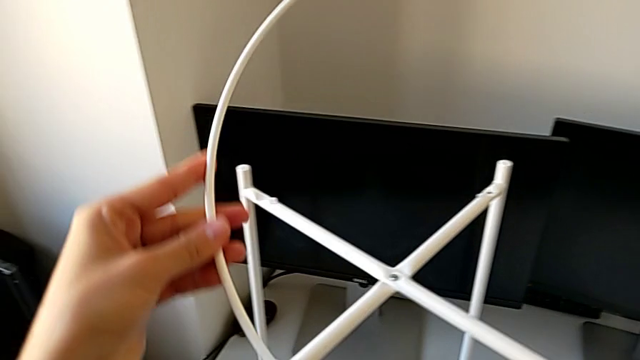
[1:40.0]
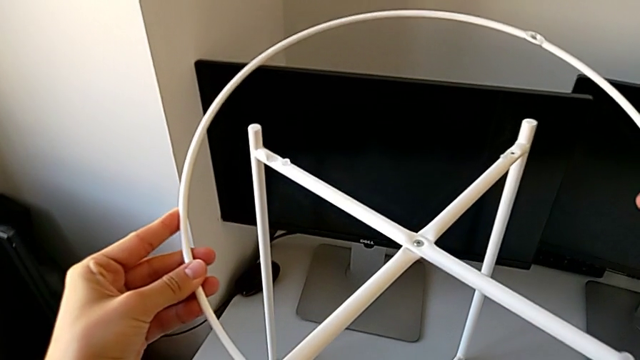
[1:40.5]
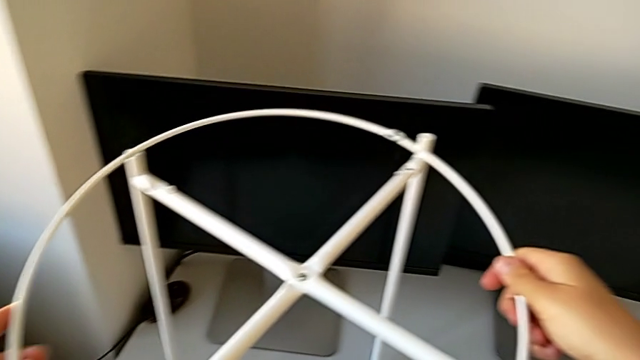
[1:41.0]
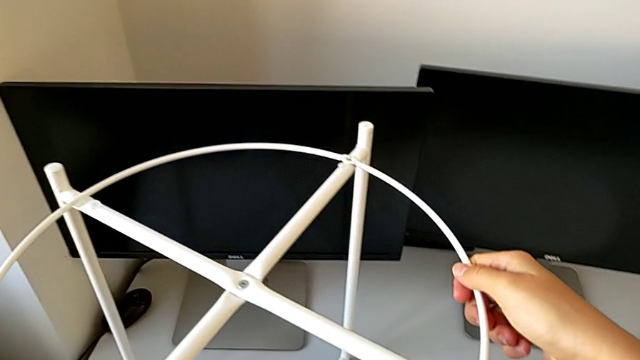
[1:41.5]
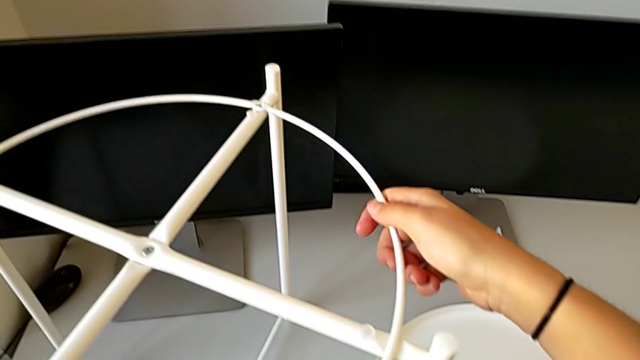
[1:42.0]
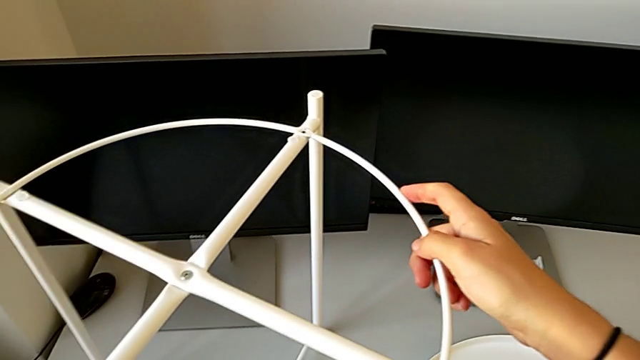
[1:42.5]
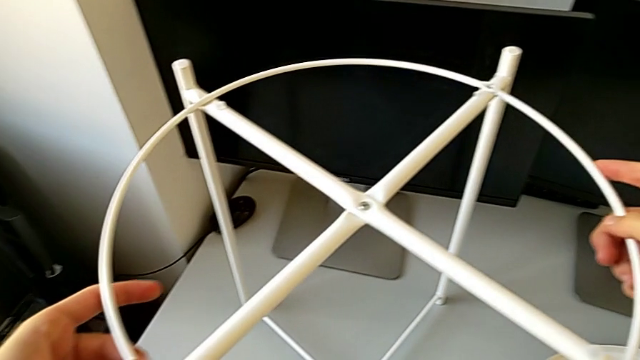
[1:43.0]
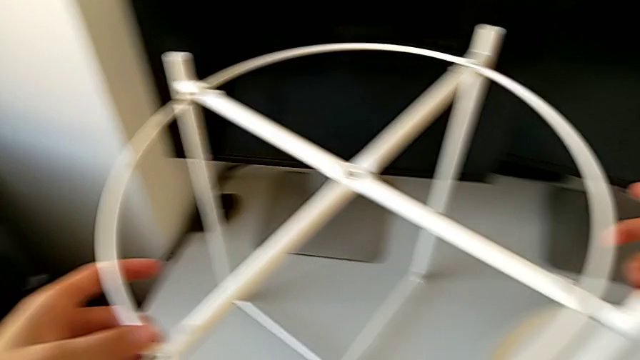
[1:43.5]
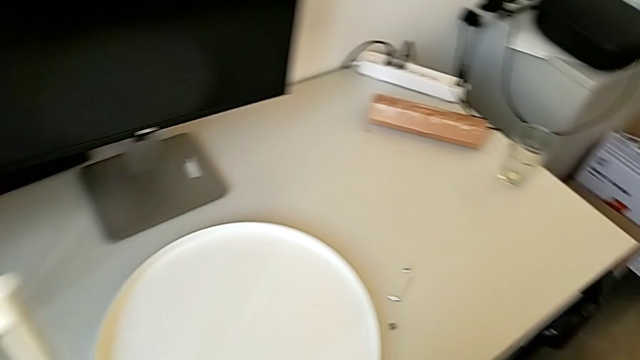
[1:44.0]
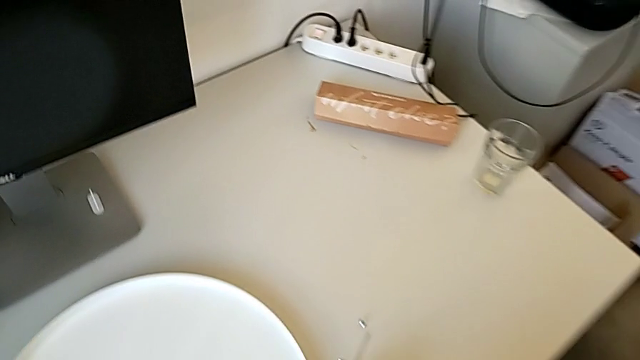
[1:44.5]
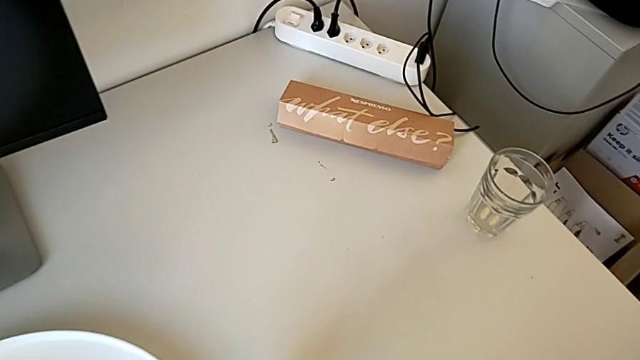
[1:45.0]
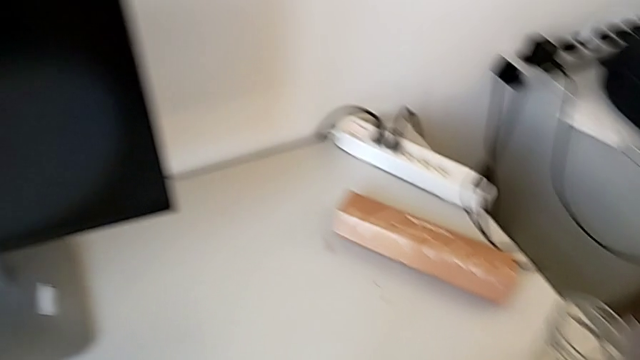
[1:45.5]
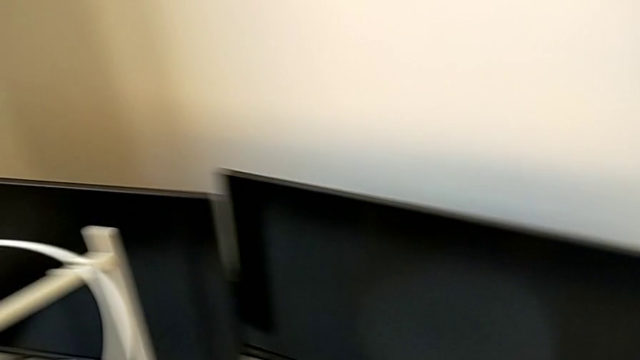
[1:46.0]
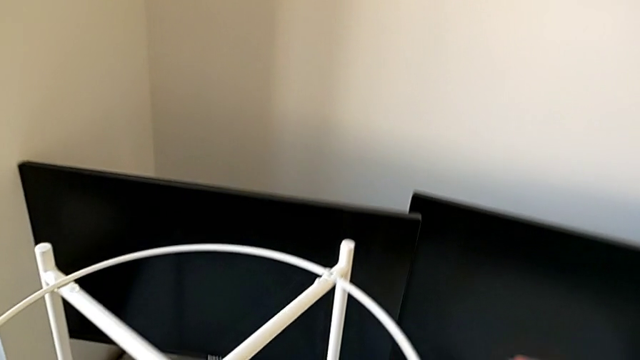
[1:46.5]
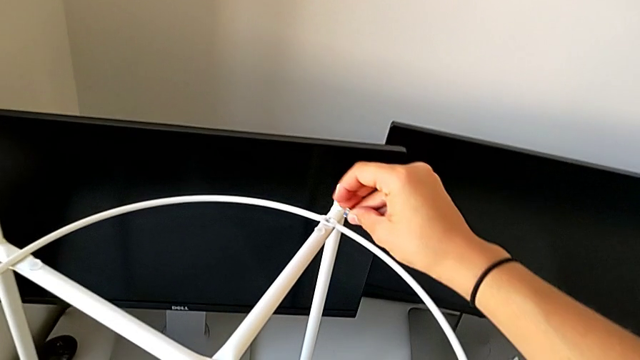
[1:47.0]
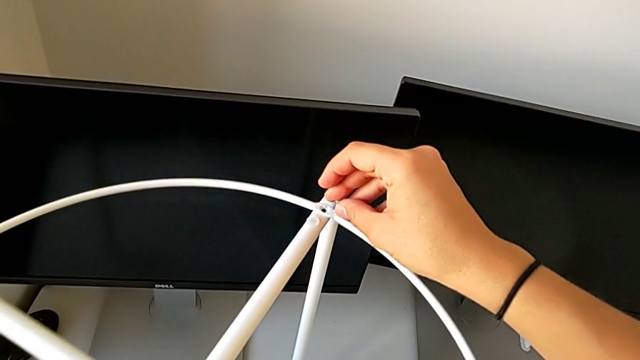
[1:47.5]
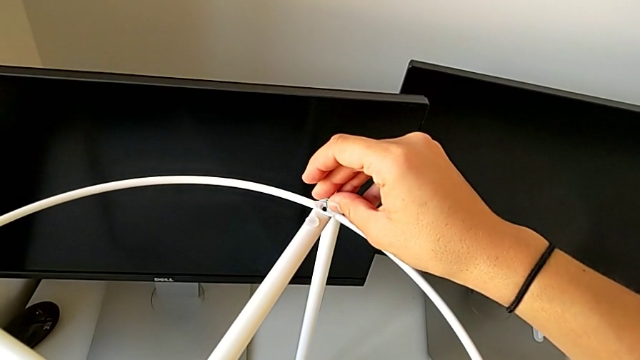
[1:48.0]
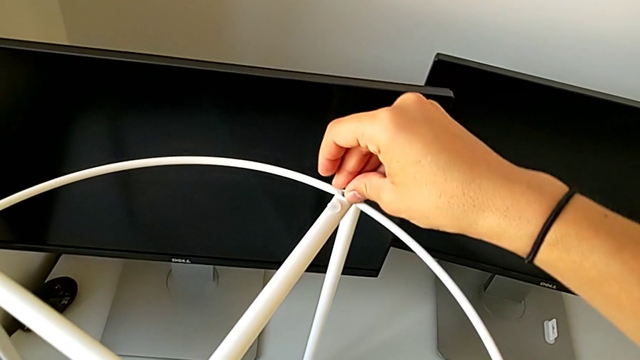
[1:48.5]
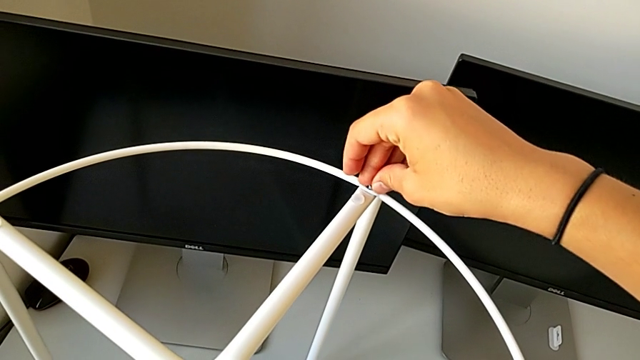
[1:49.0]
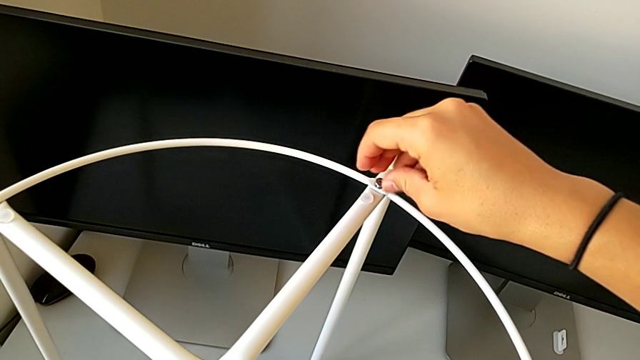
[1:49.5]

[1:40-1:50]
The camera wearer is assembling the circle of the table. They keep placing the circle, grab the hex socket head and insert the first hex socket head.

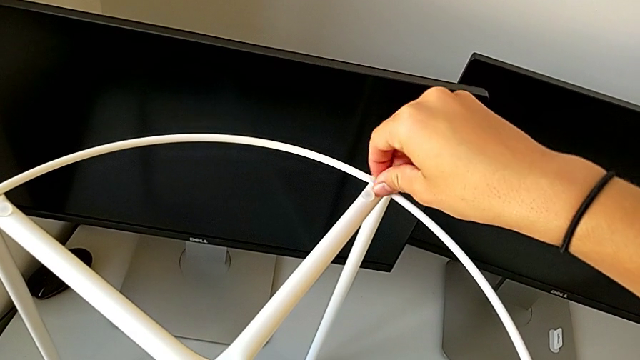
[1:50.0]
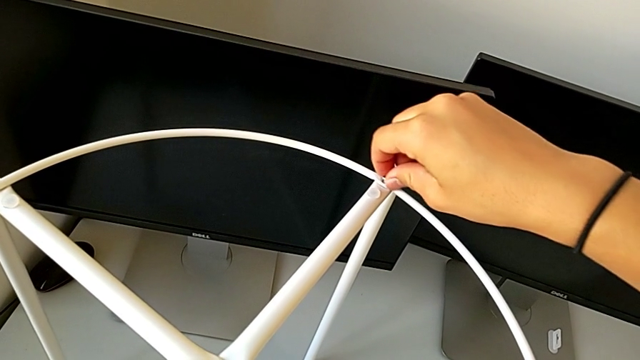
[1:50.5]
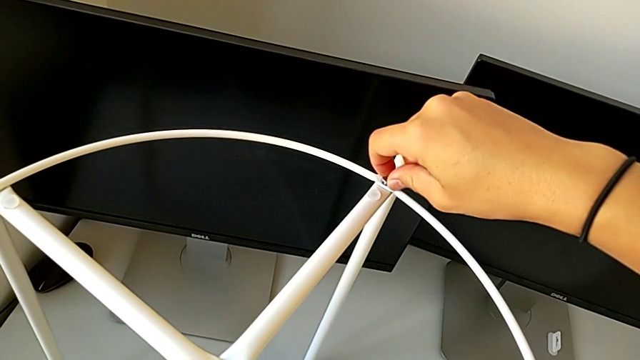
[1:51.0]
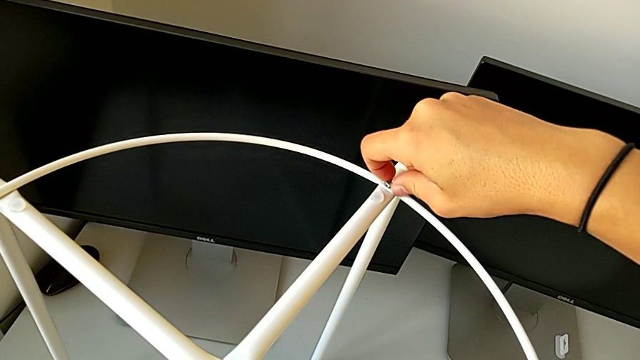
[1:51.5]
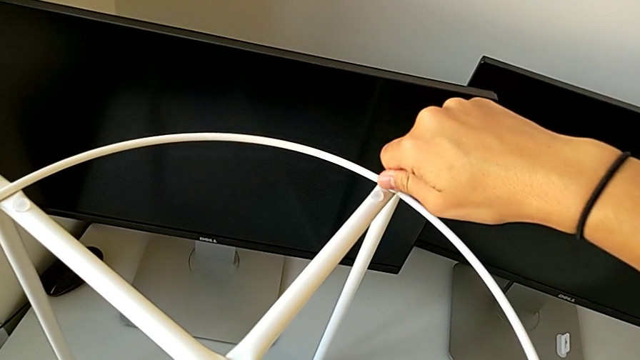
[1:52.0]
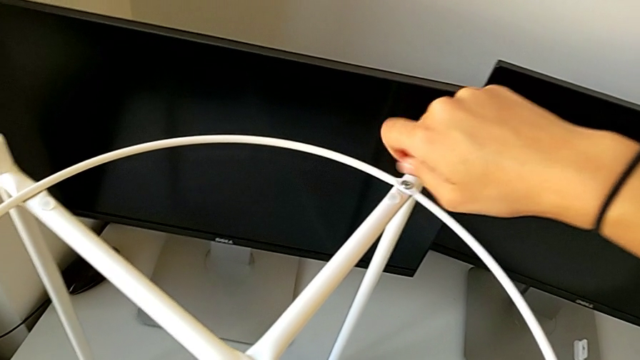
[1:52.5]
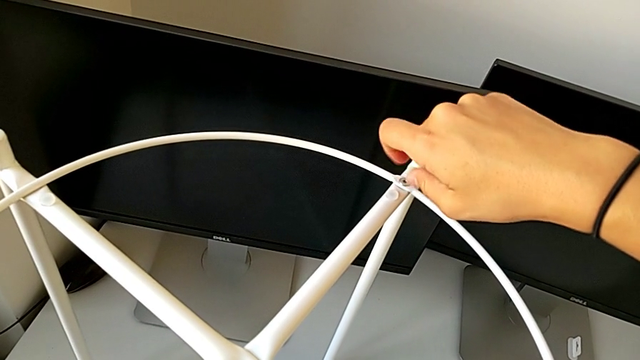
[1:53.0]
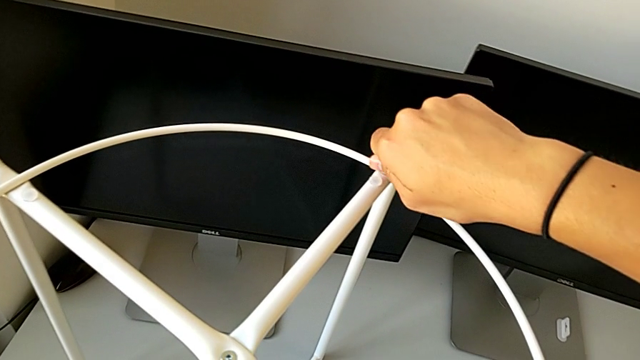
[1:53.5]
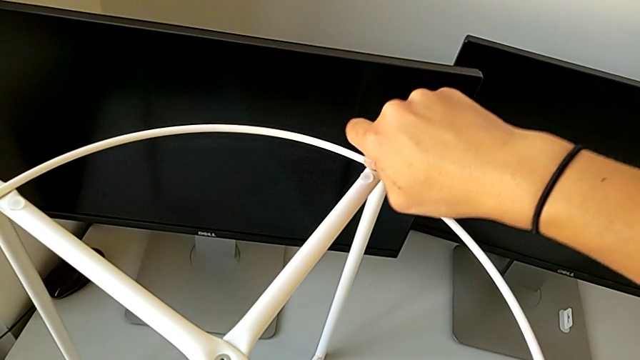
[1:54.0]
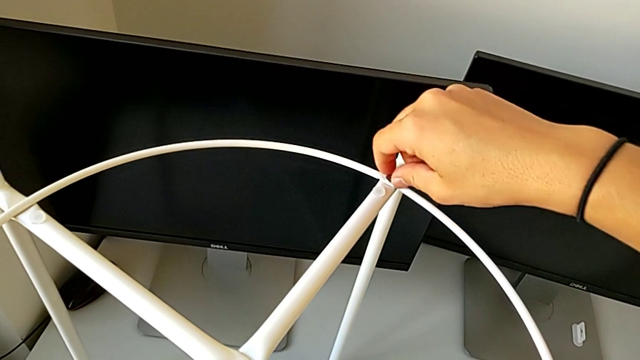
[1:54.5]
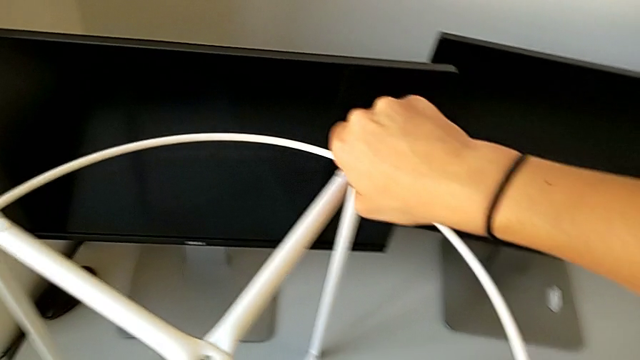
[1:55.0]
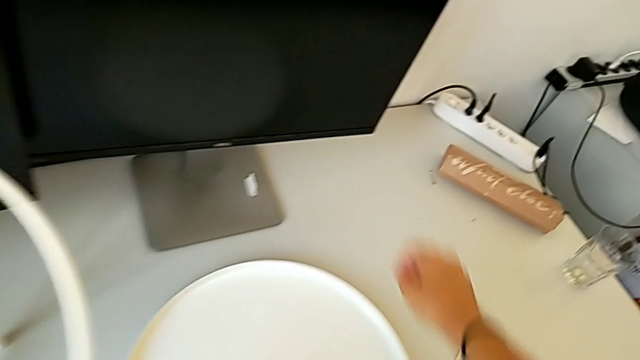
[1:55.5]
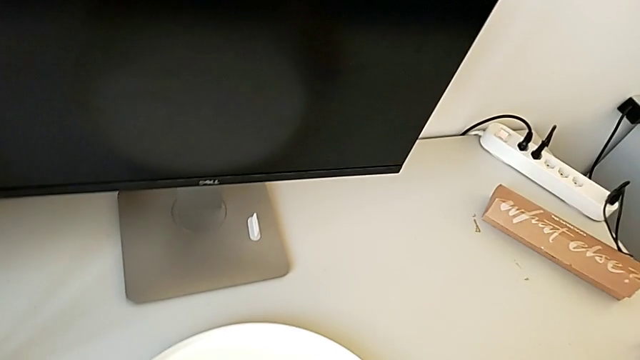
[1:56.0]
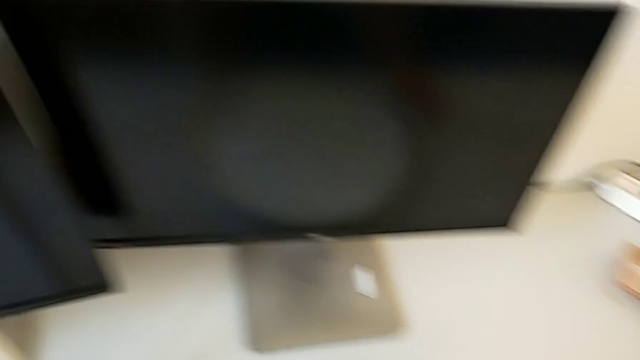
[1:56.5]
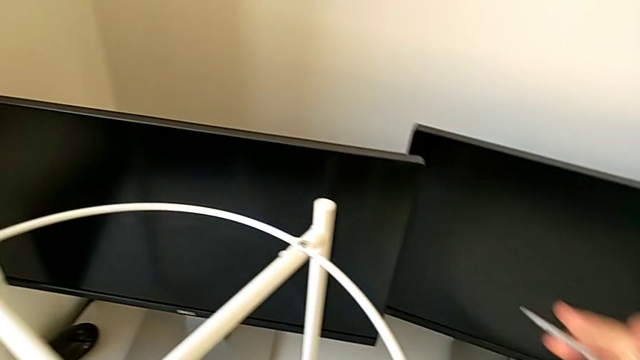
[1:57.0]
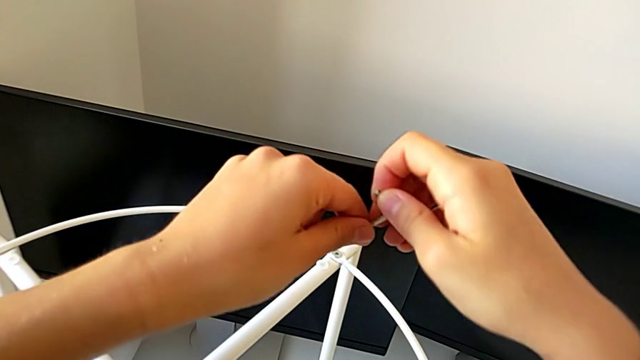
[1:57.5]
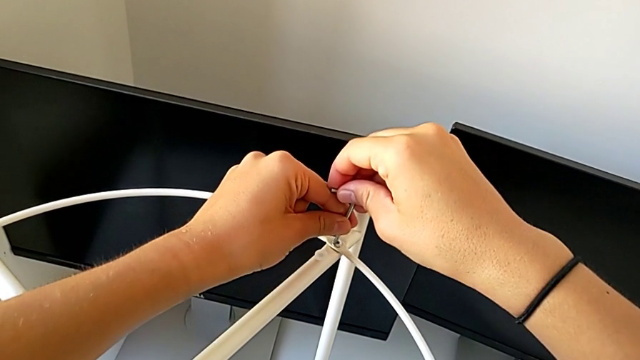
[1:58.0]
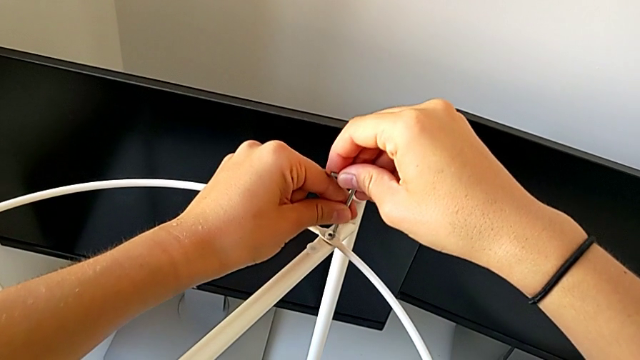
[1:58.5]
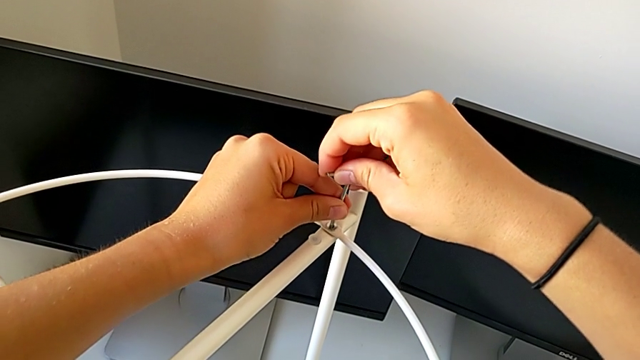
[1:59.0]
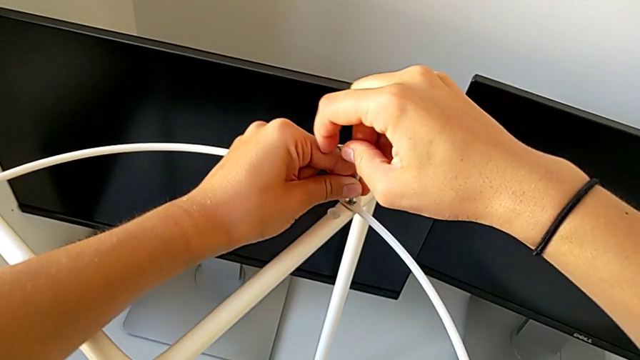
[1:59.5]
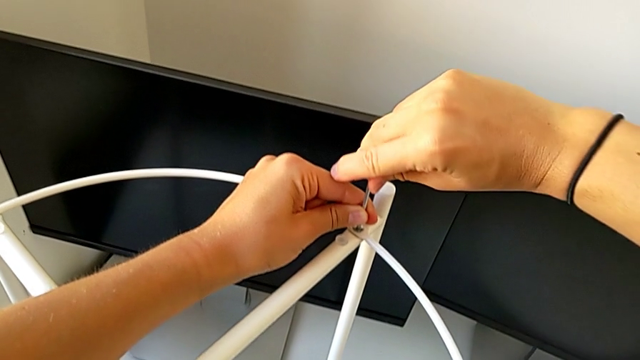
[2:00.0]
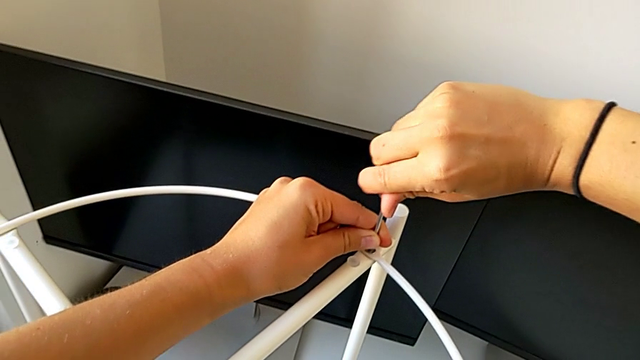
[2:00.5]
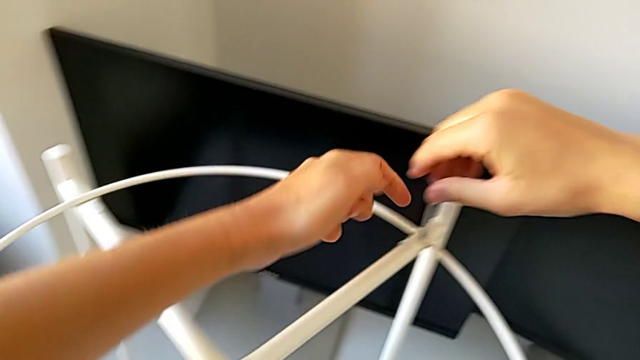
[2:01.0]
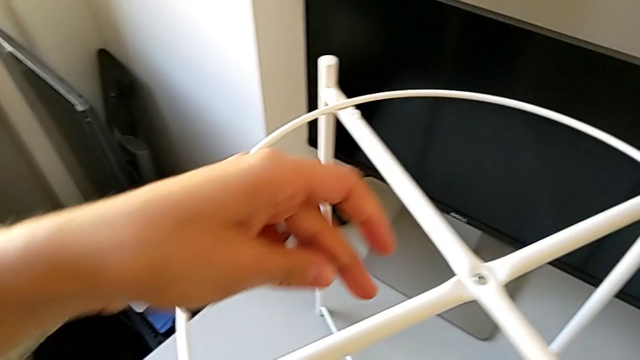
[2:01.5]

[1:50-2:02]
The camera wearer is assembling the circle of the table. They screw the first hex socket head, grab the Allen wrench and screw the first hex socket head.
